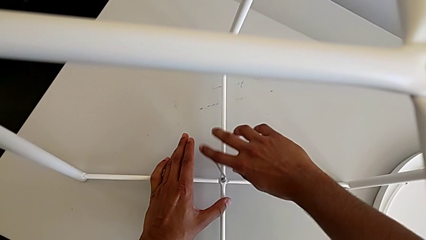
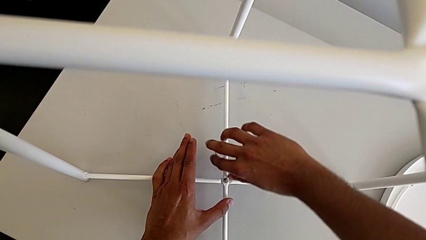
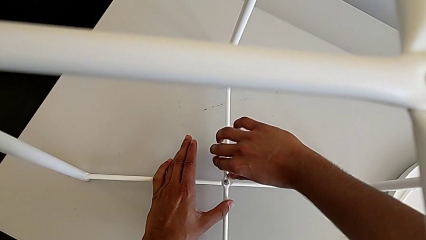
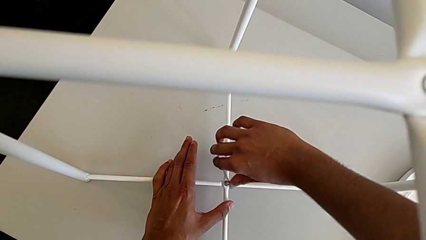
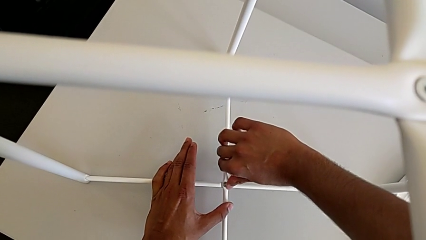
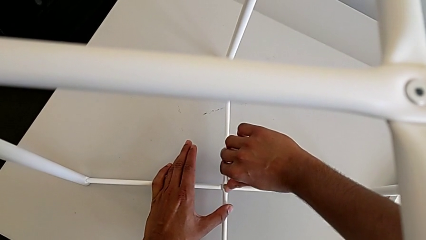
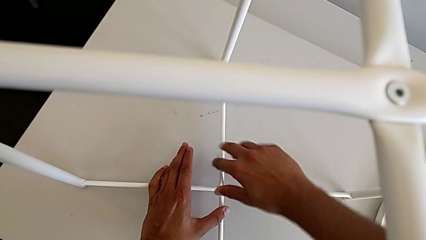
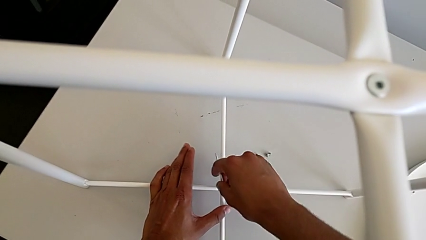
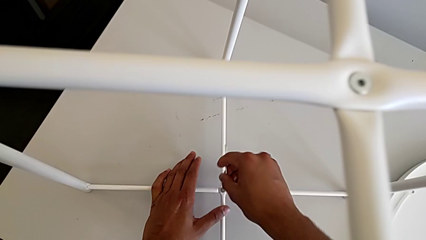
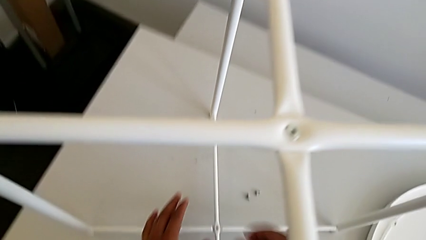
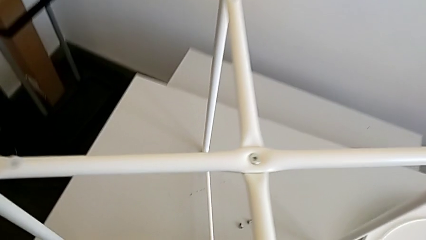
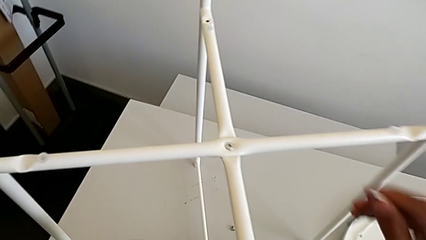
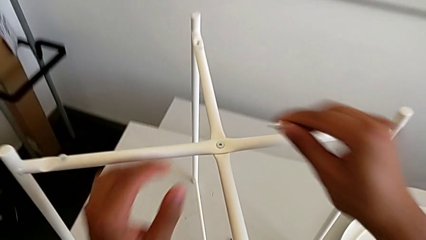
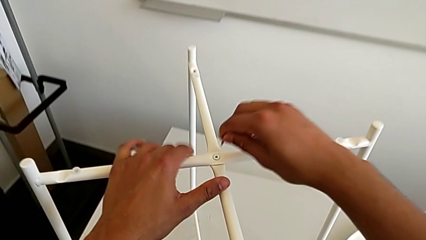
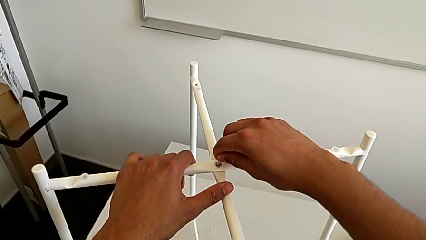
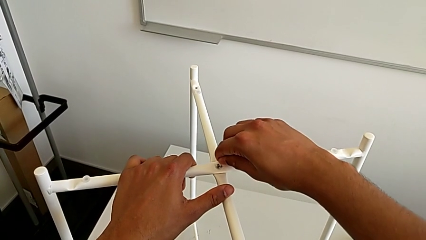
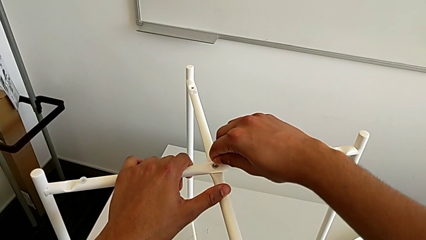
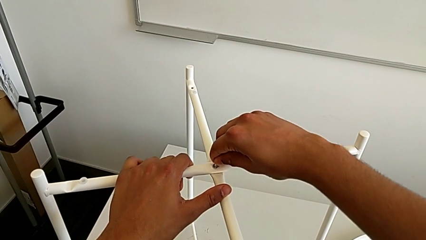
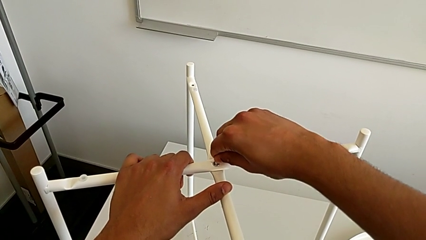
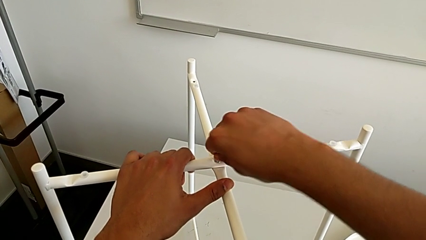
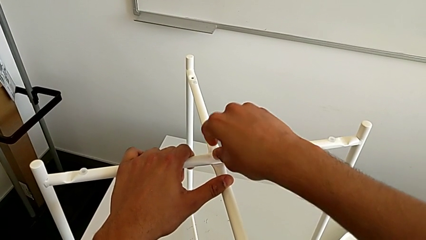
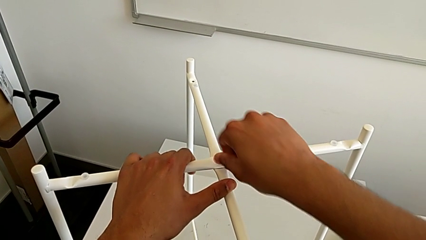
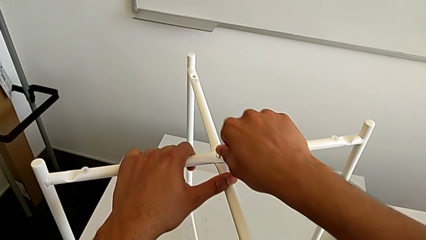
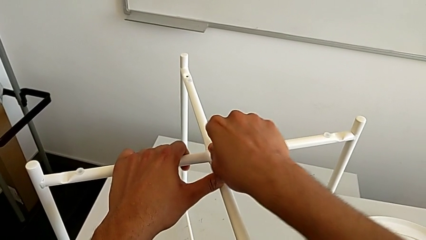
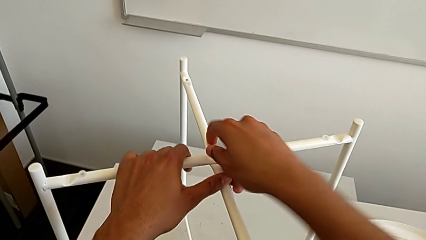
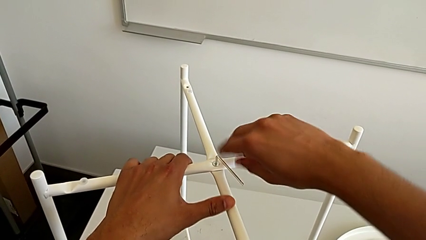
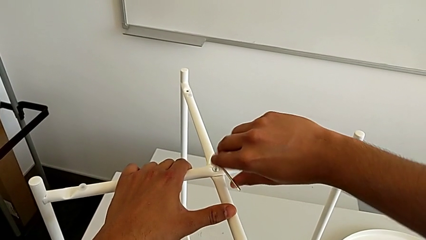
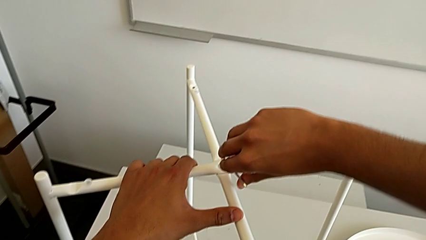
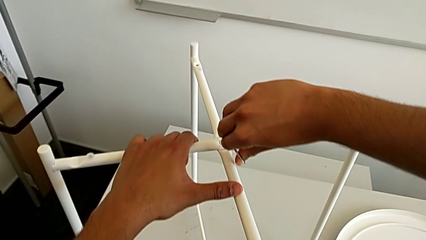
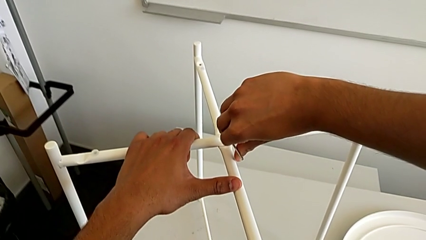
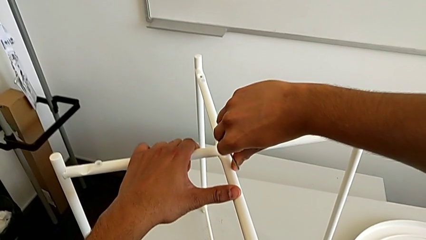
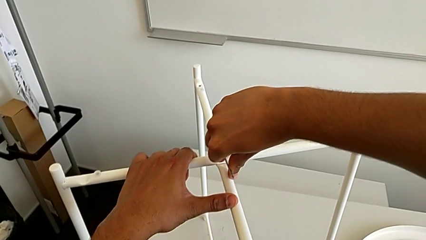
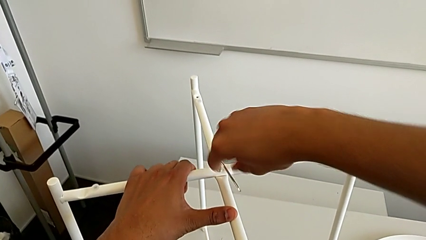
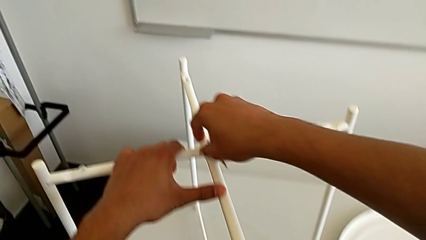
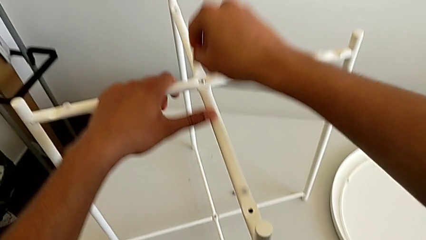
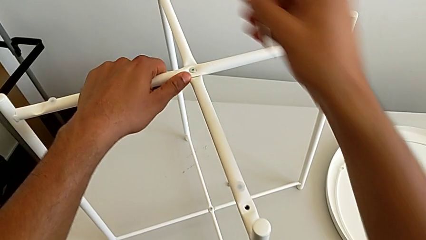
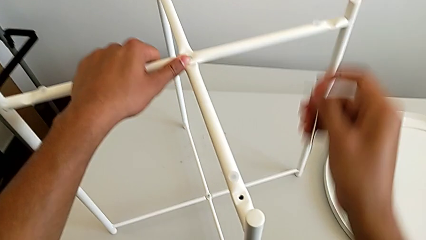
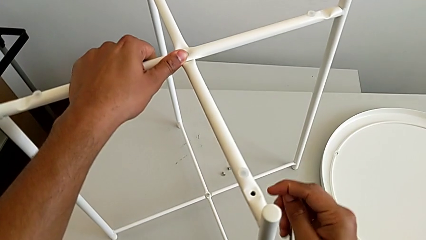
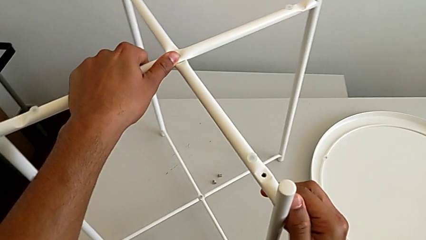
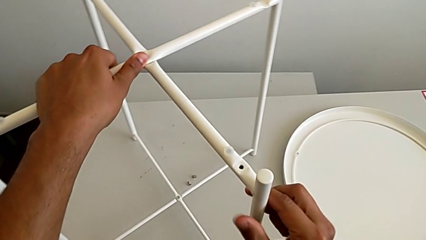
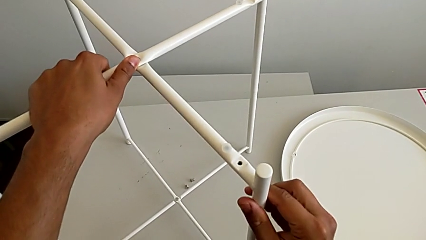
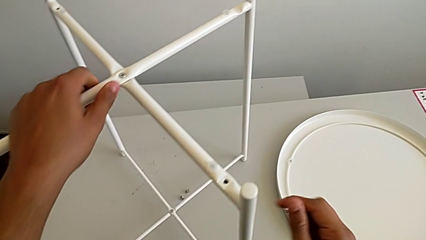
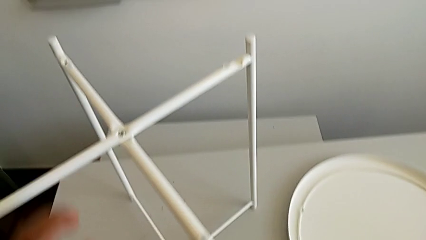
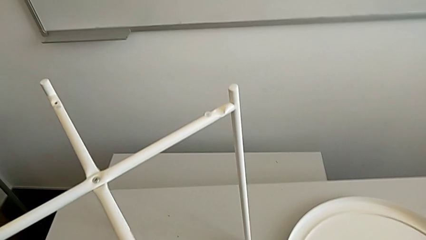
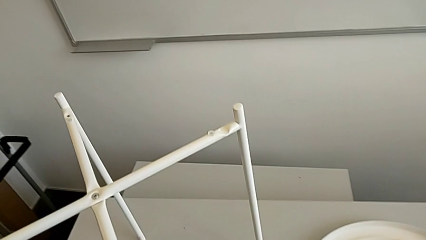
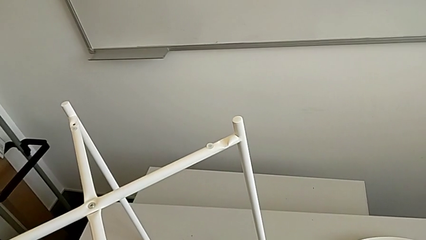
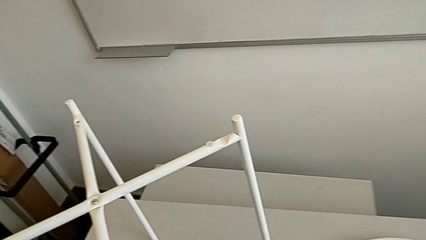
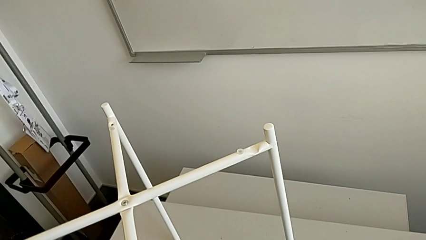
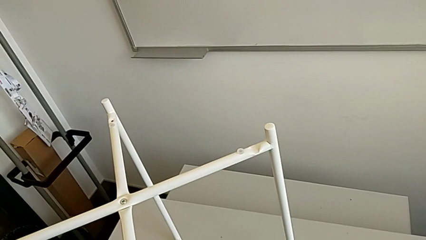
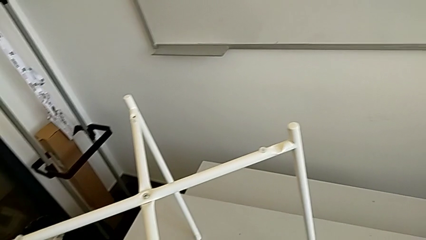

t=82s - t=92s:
The camera wearer is screwing the bottom hex socket head of the legs using an Allen wrench. They withdraw the Allen wrench, insert it, screw the top hex socket head, withdraw the Allen wrench, slide the leg and place the Allen wrench.

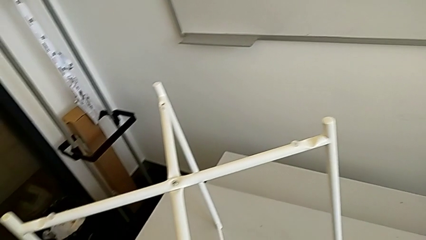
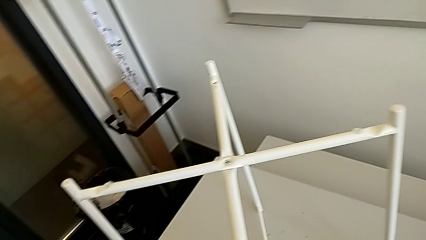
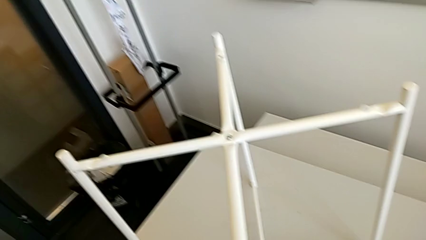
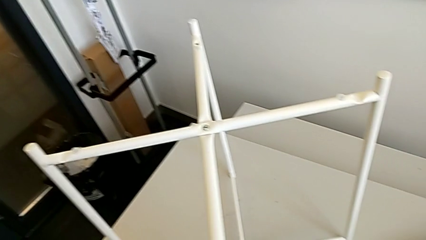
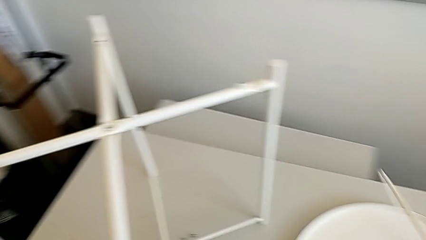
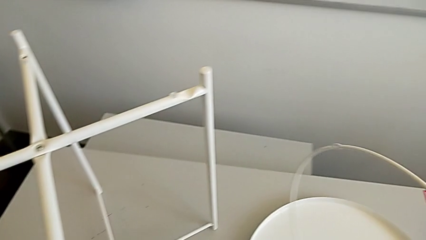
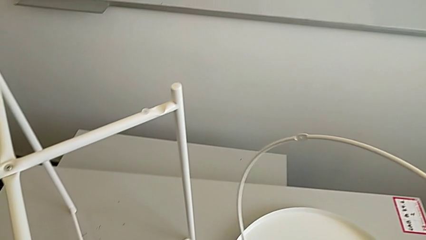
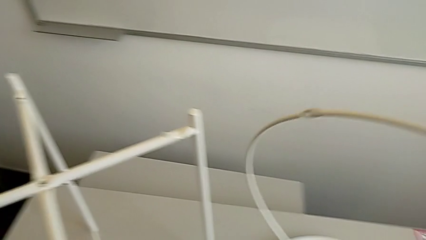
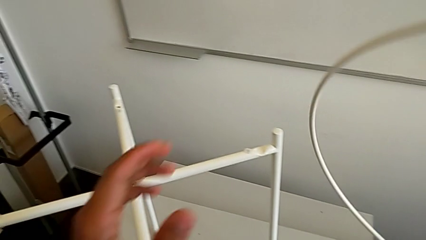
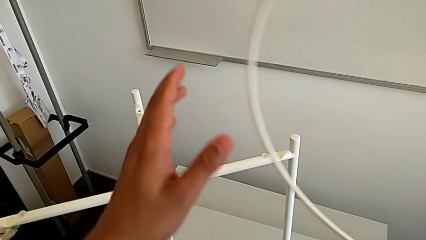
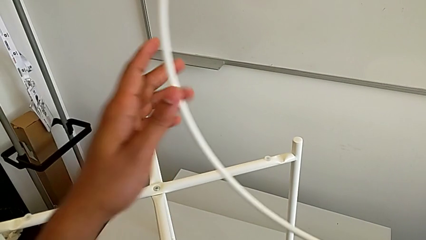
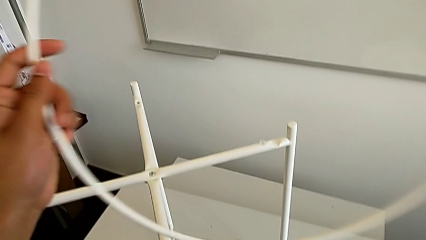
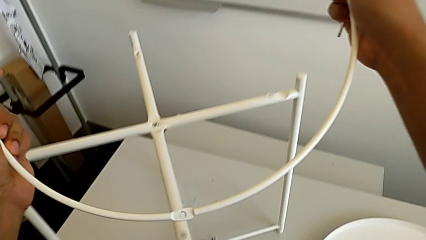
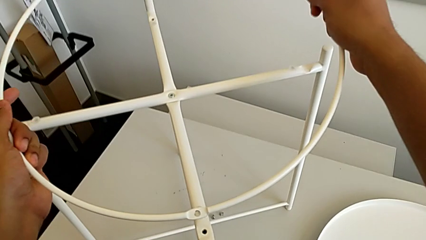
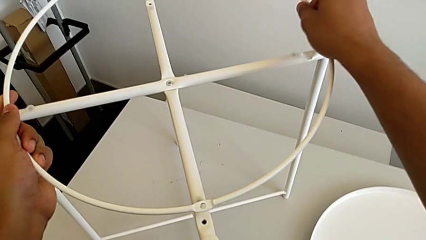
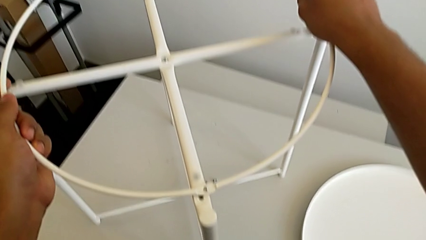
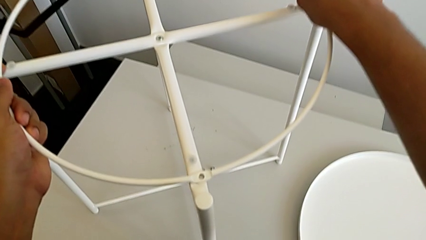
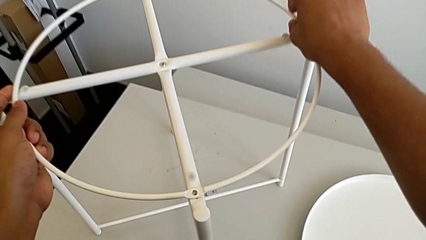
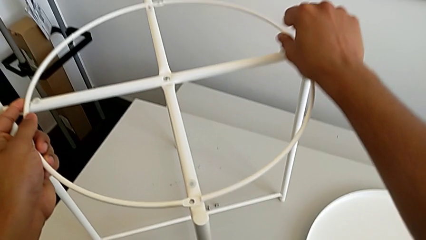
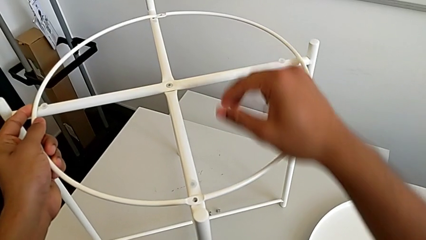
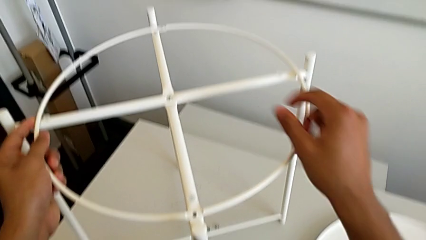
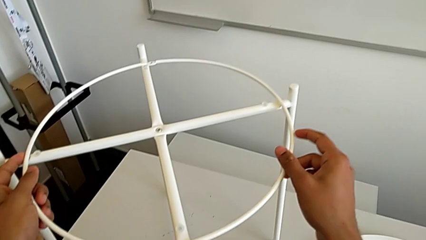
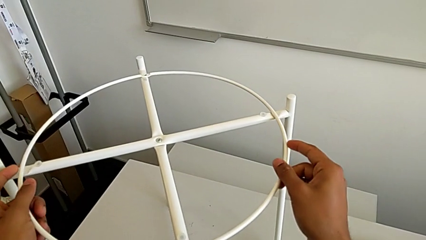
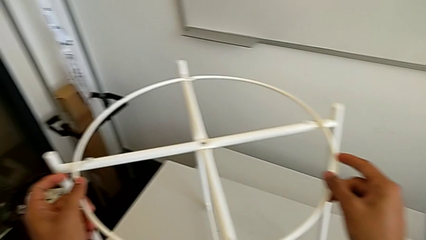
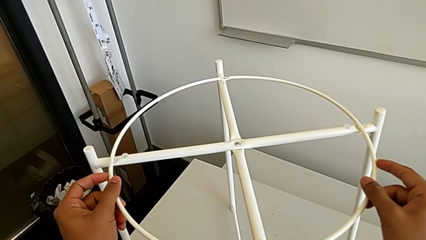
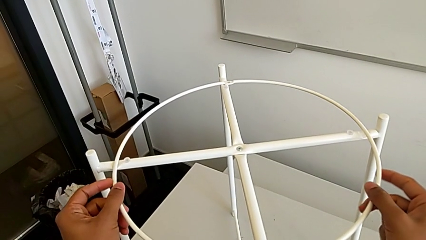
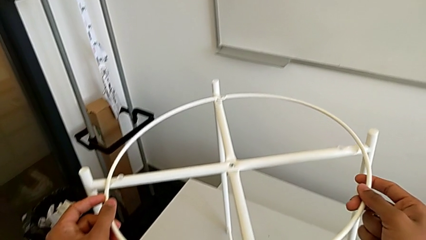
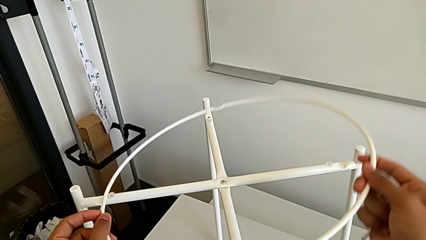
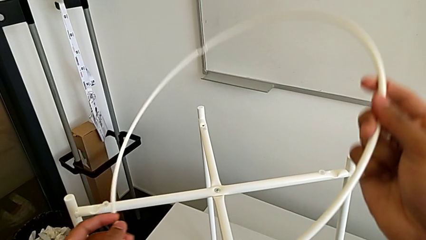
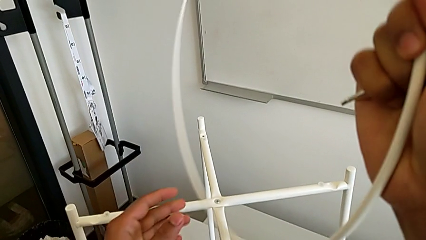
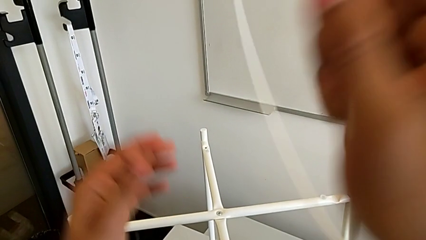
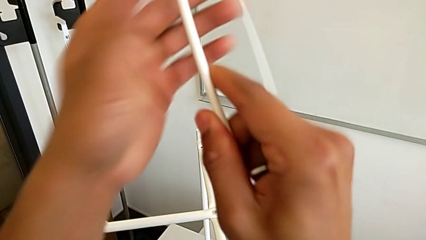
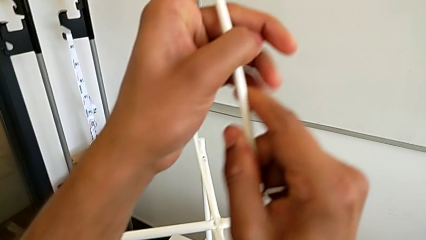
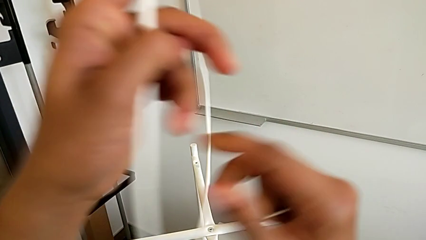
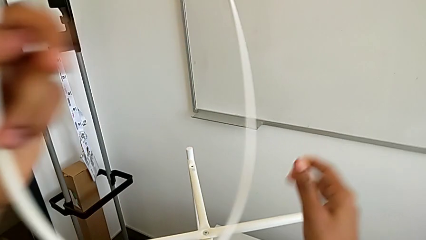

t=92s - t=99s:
The camera wearer is assembling the circle around the legs. They grab the circle, wrongly place it on top of the legs but upside down, and rotate it.
